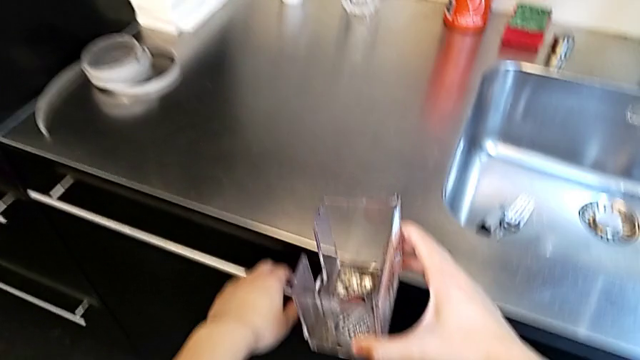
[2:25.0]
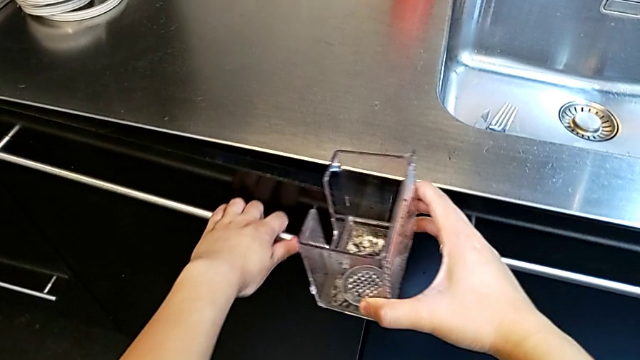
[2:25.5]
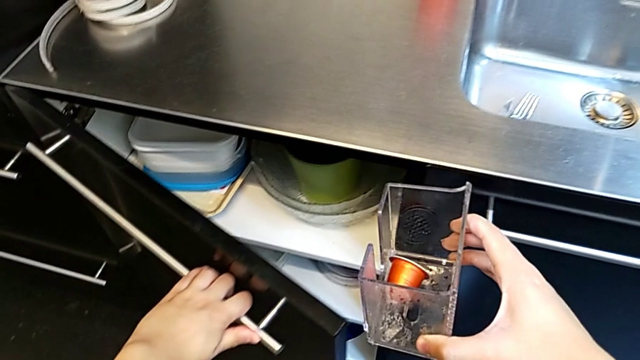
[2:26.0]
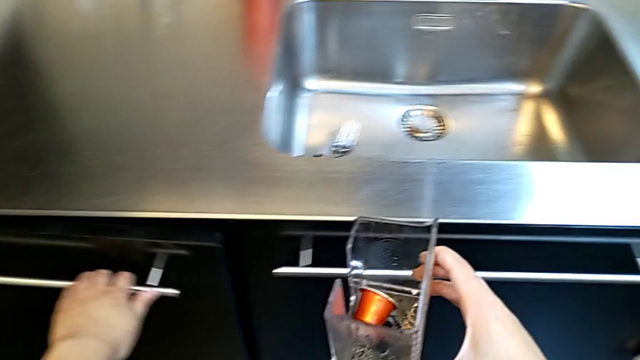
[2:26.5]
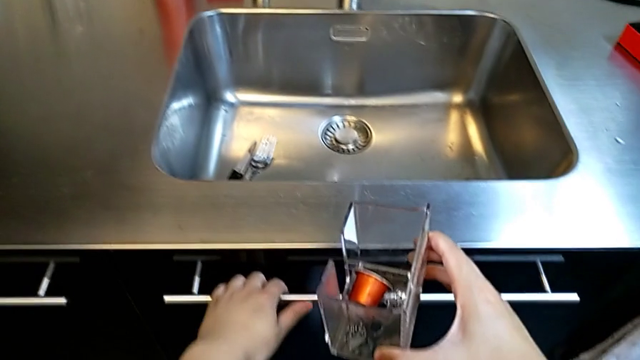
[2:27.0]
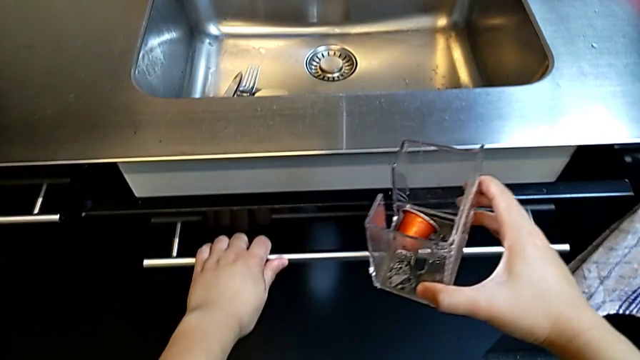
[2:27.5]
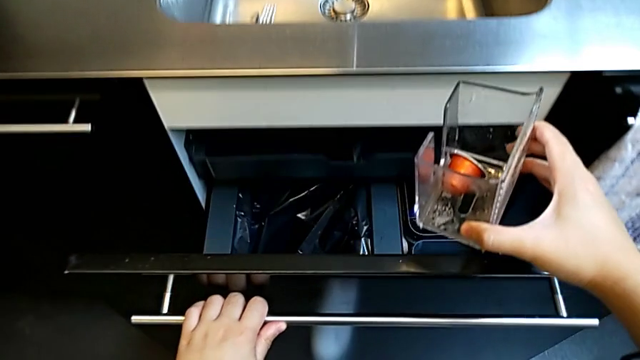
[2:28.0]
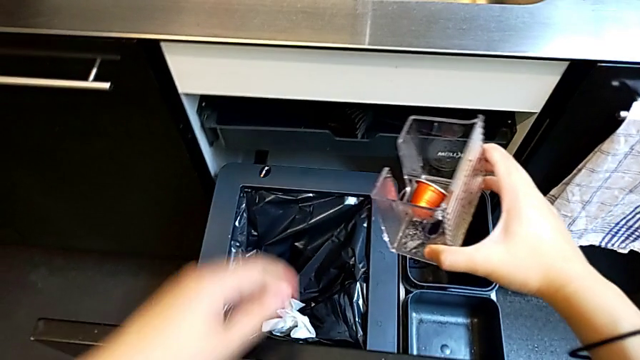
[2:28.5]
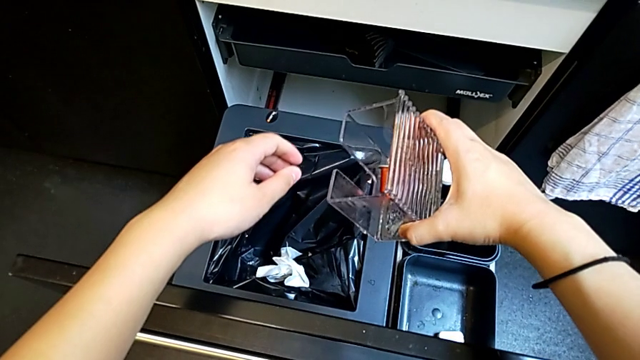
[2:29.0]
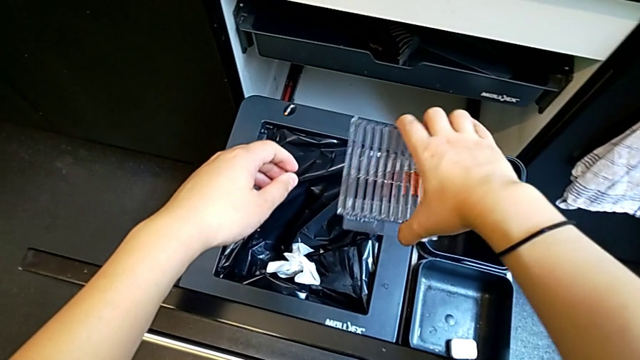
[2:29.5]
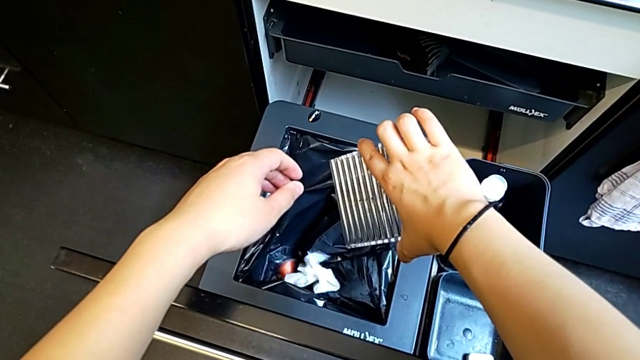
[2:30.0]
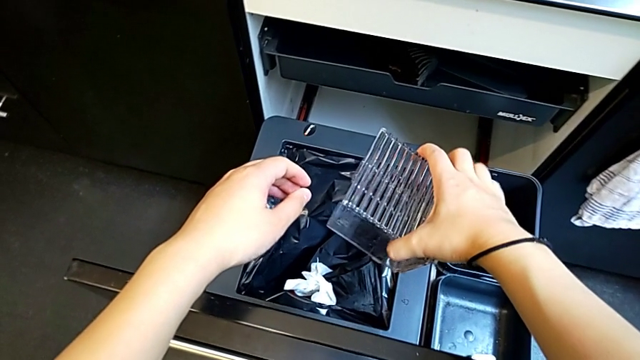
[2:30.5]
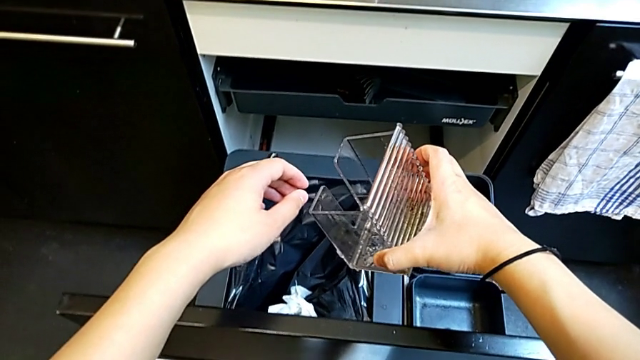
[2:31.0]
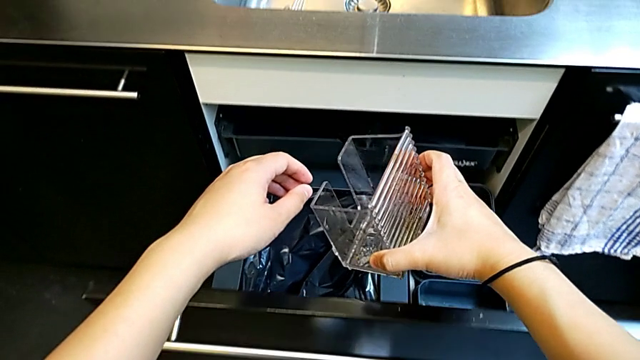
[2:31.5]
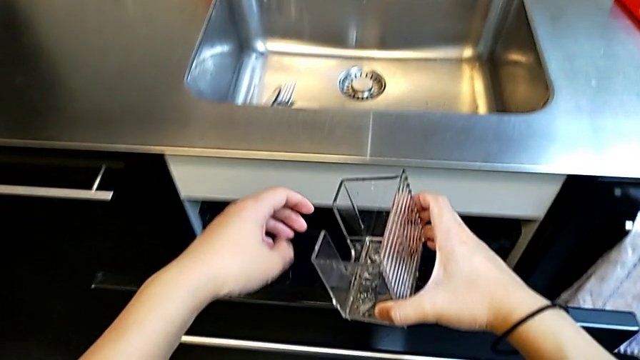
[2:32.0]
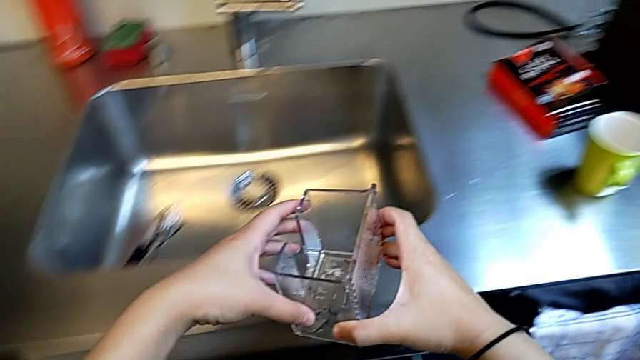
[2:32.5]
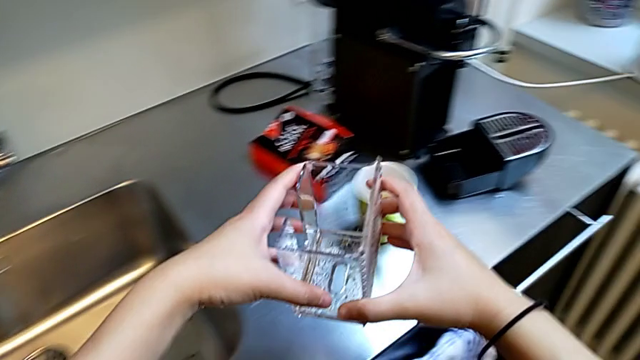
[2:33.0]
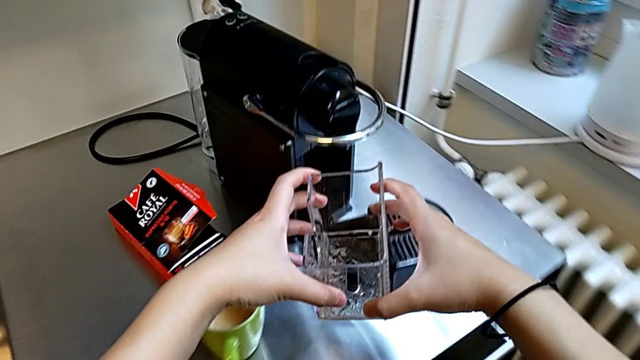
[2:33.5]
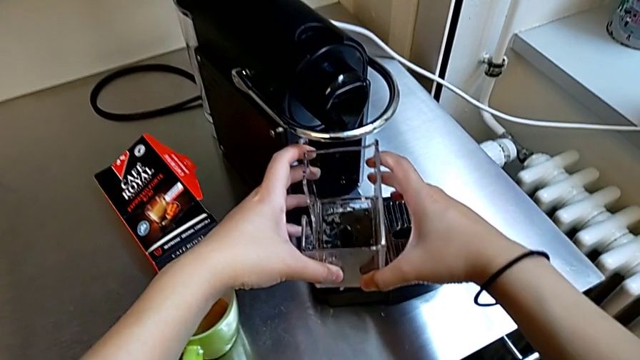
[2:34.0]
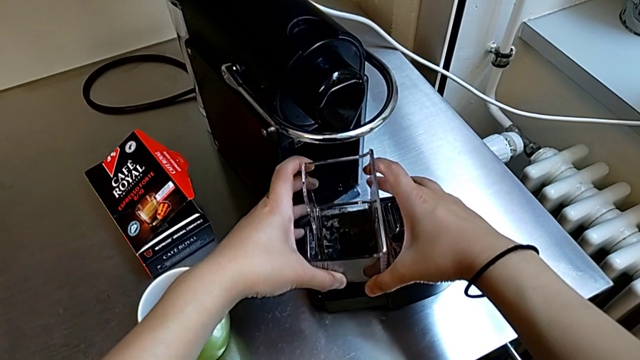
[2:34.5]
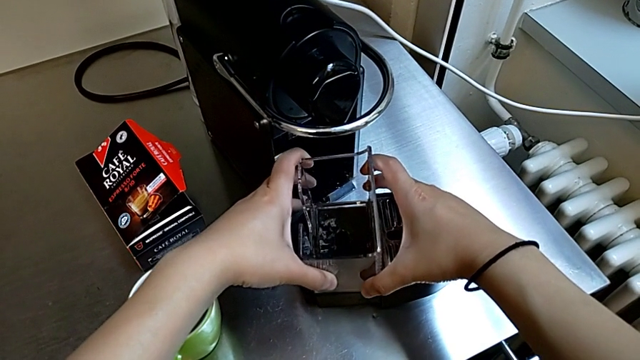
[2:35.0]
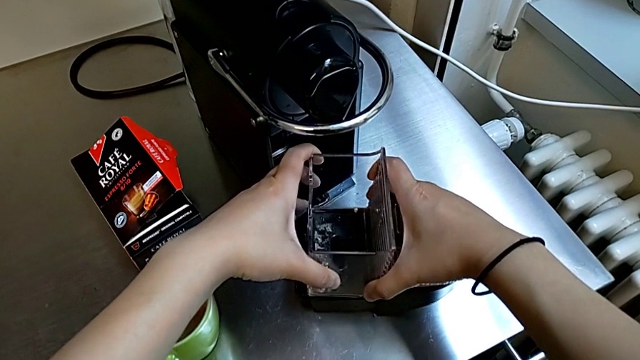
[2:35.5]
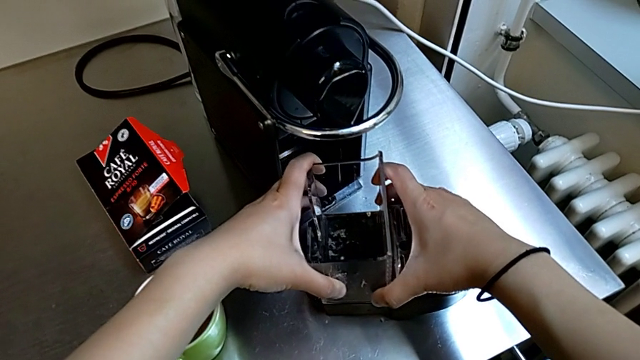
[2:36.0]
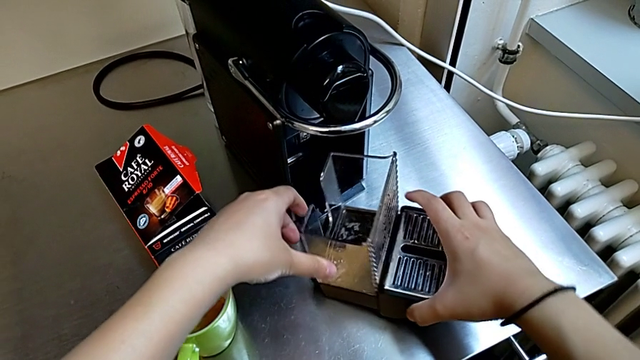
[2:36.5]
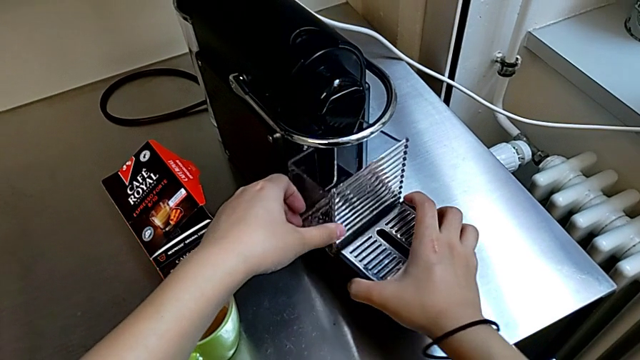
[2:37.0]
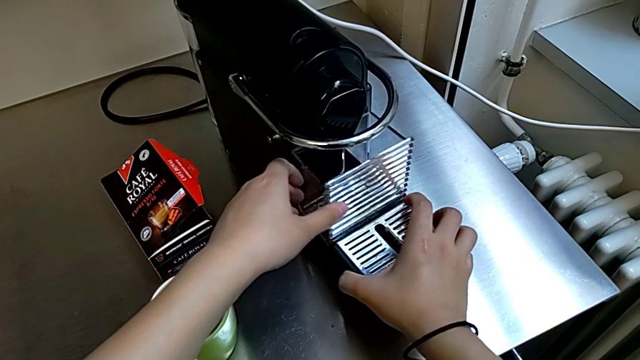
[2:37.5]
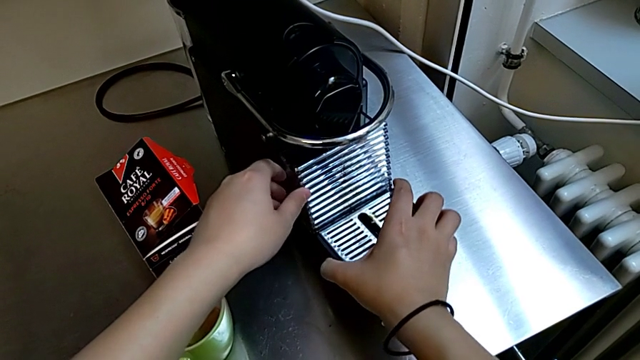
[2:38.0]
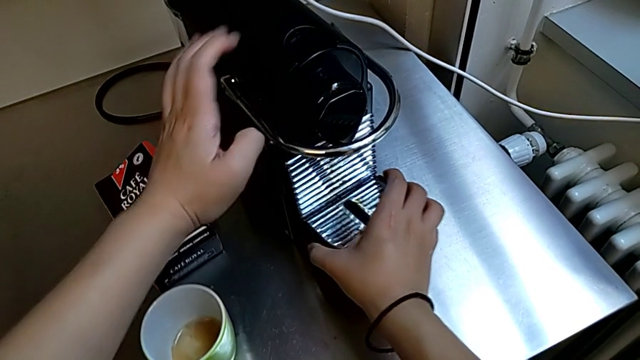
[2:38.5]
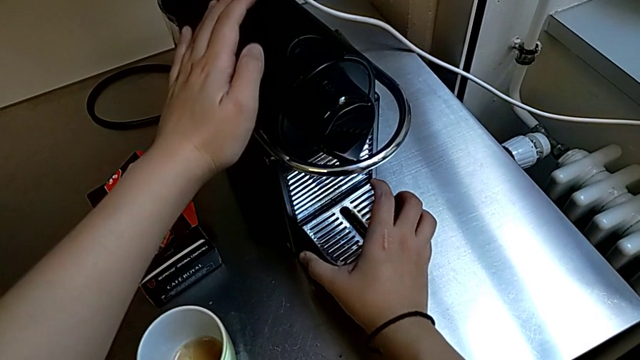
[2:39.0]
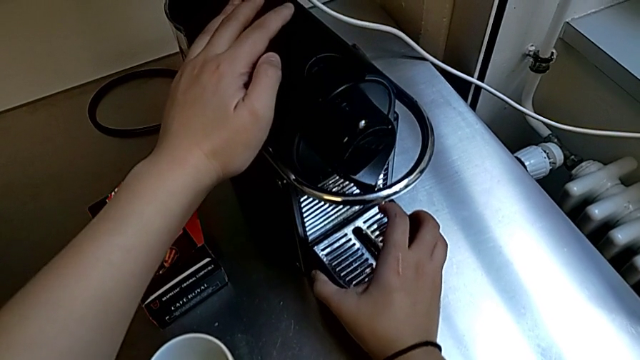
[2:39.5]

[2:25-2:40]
The camera wearer is emptying the capsule container. They open the garbage bin with the left hand, empty the coffee capsule with the right hand, close the garbage bin, hold the capsule container with the right hand, assemble it with the left hand and assemble the drip tray with the right hand.

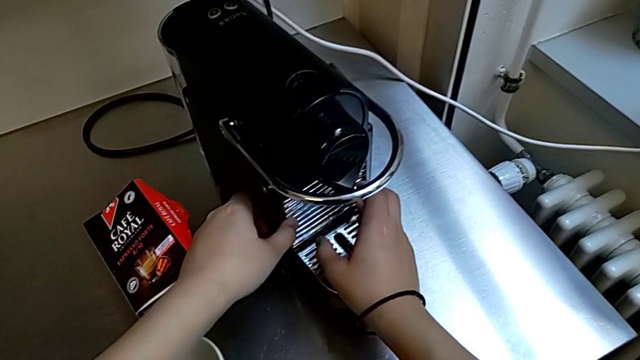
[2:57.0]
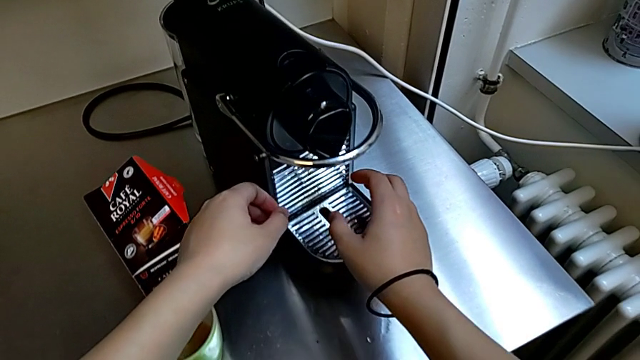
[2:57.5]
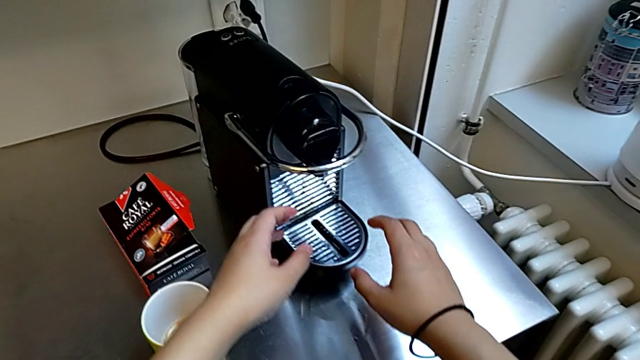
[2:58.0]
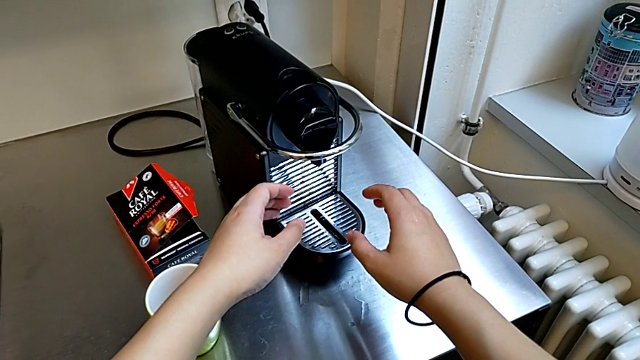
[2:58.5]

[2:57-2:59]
The camera wearer emptied the drip tray. They assemble the drip tray with the right hand.
